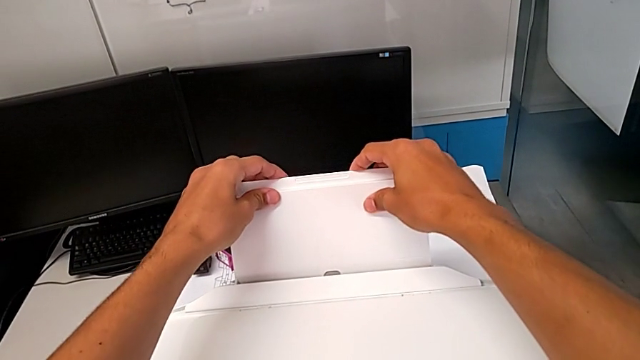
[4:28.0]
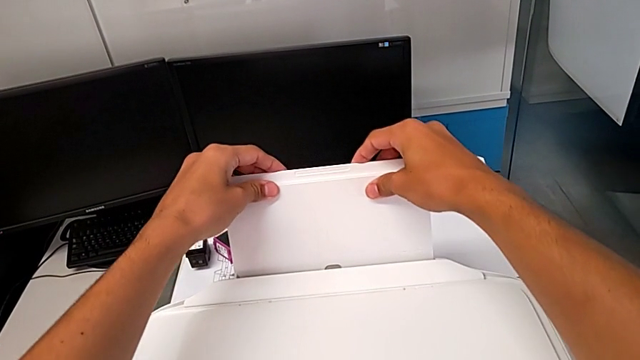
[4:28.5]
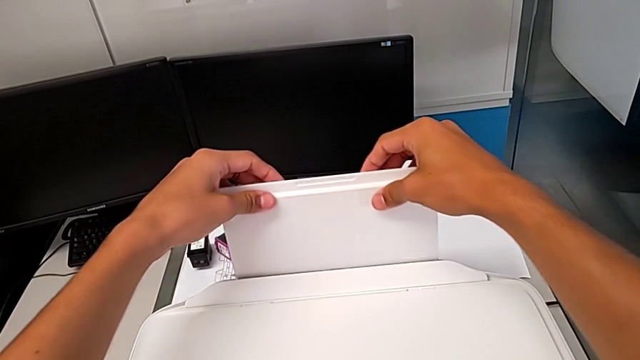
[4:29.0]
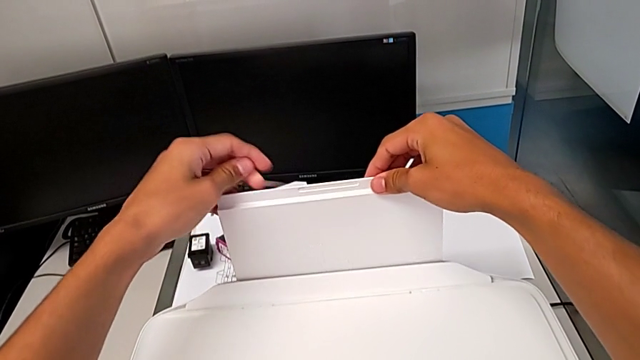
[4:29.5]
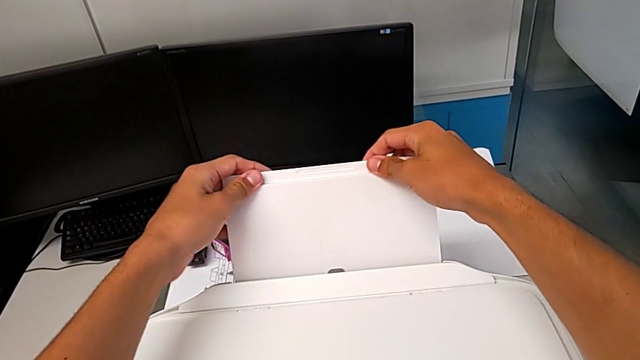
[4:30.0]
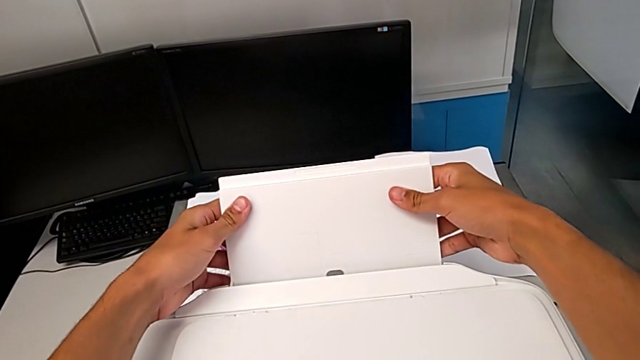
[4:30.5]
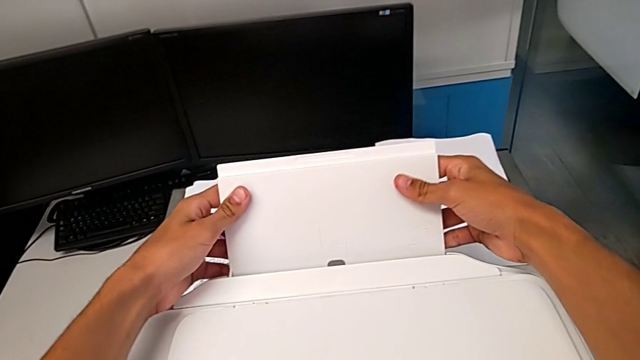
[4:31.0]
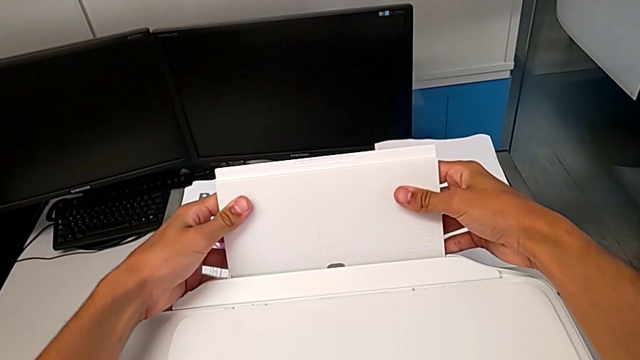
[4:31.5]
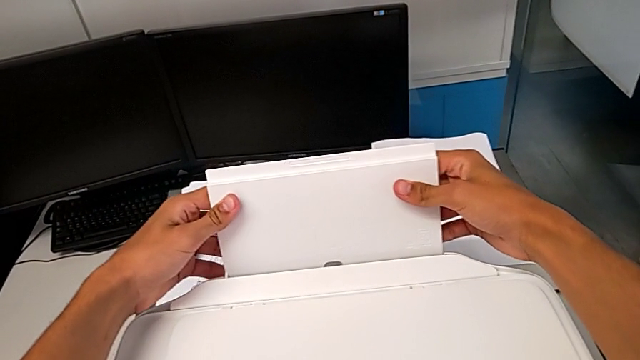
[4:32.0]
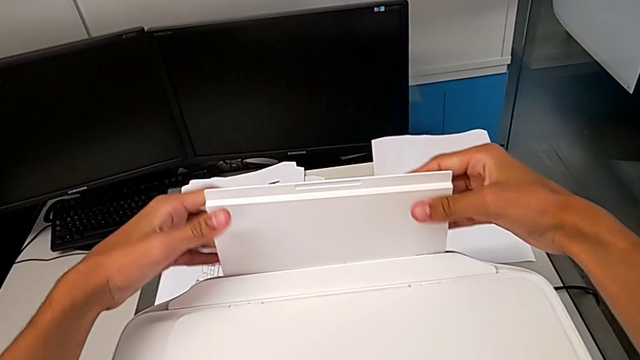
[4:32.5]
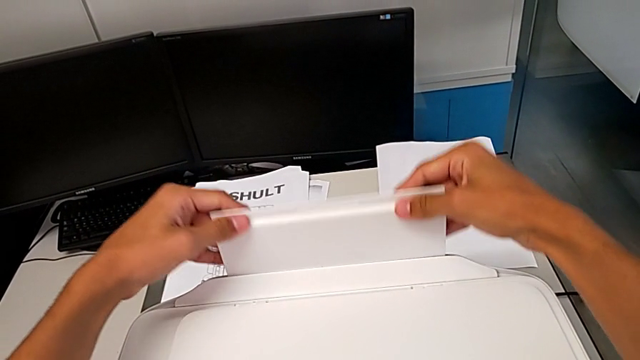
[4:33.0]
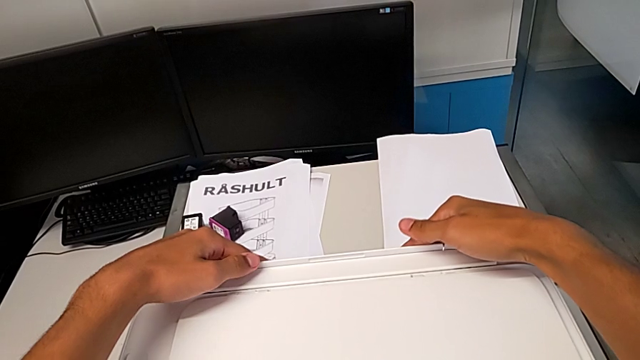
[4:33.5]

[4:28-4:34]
The camera wearer is closing the trays of the printer. They wrongly push the paper tray twice and close it.
